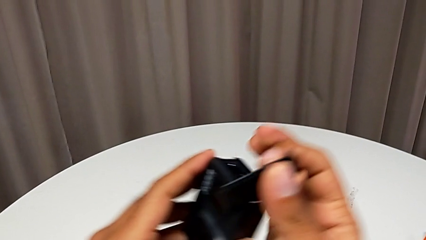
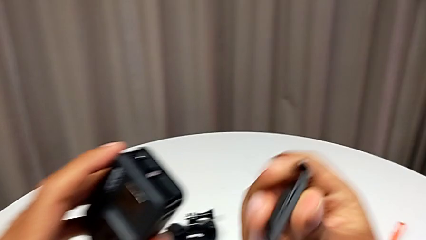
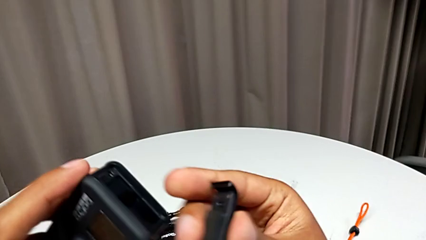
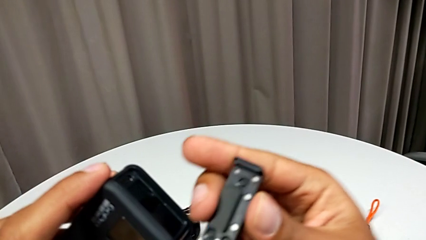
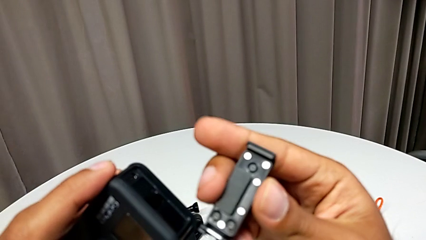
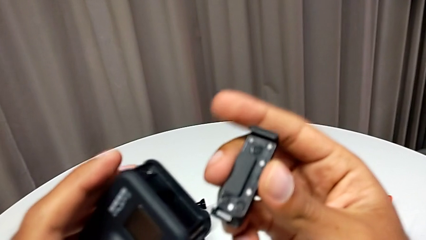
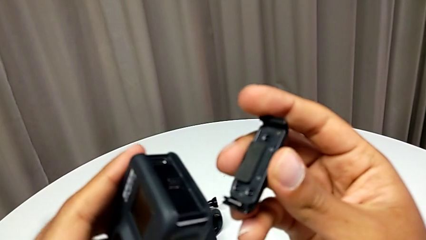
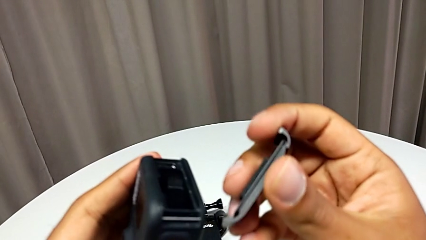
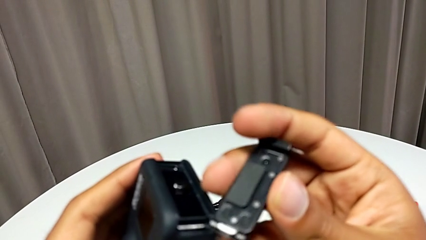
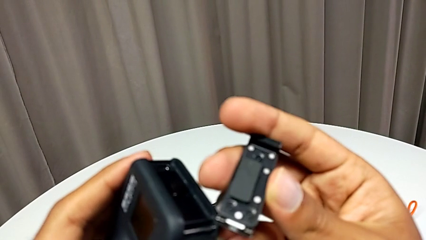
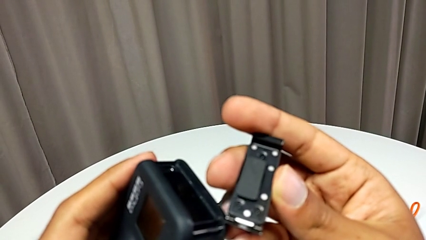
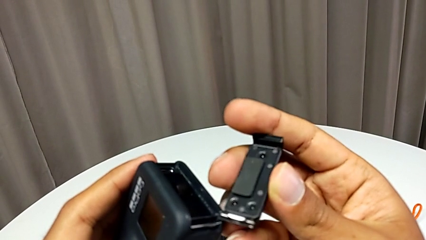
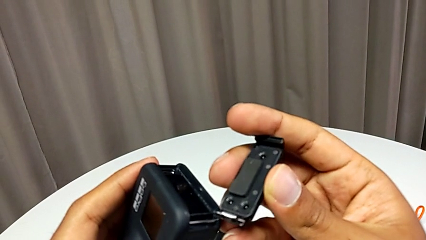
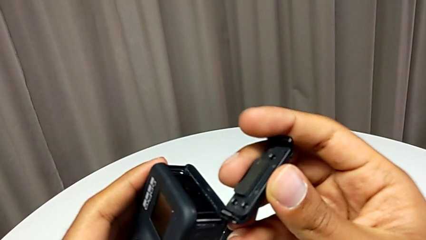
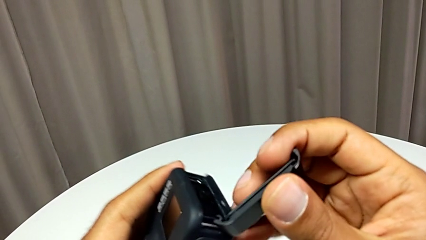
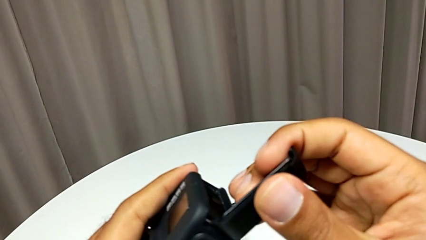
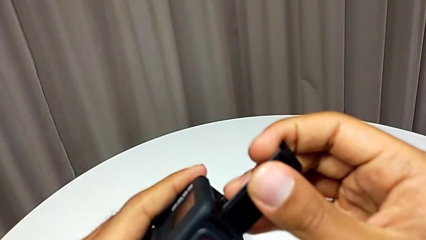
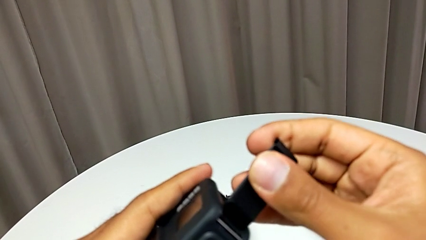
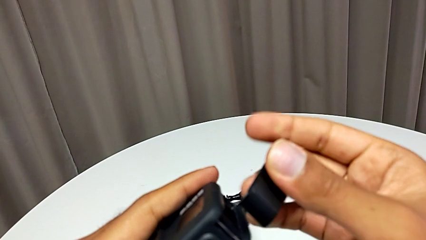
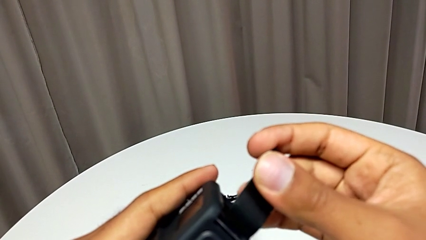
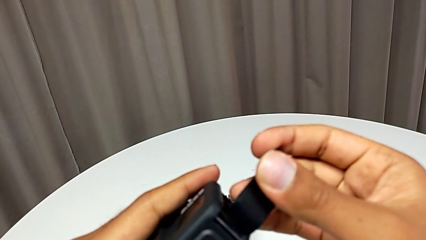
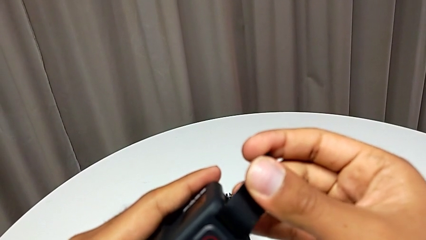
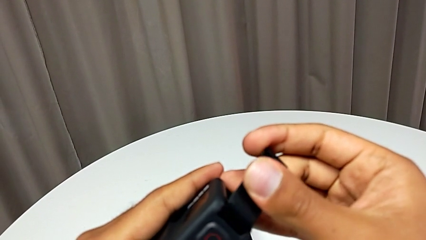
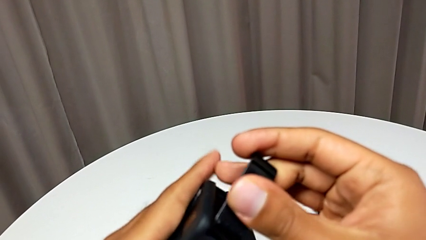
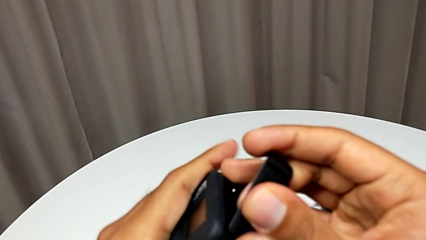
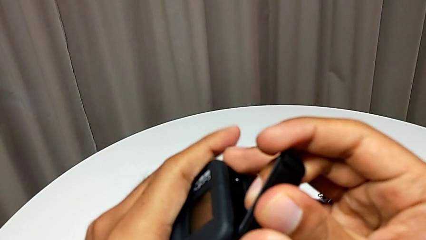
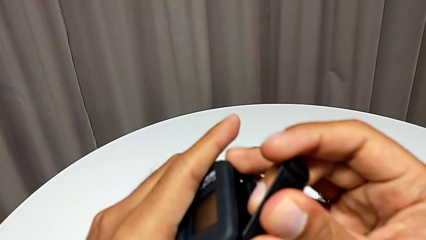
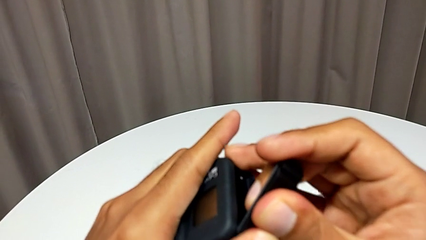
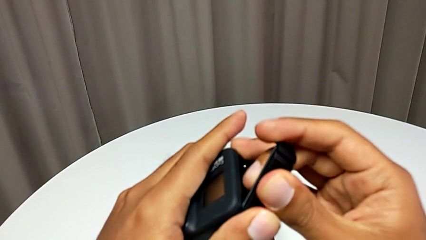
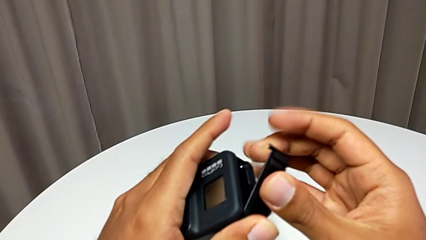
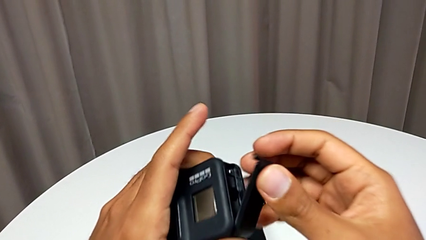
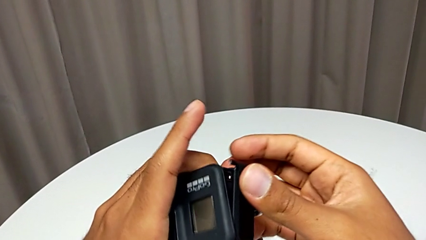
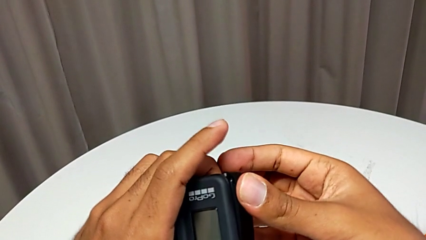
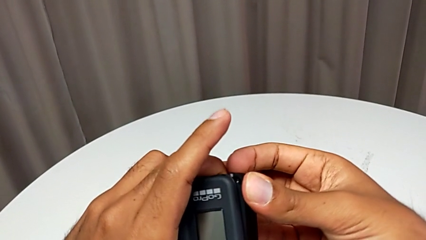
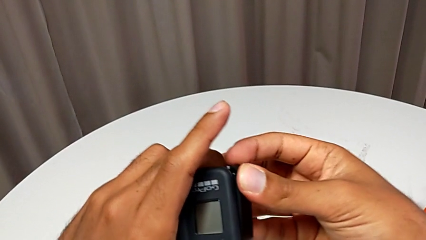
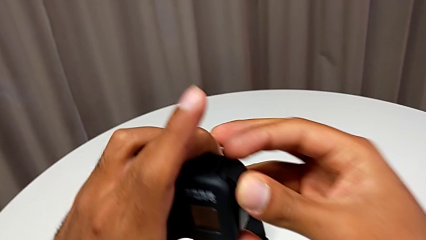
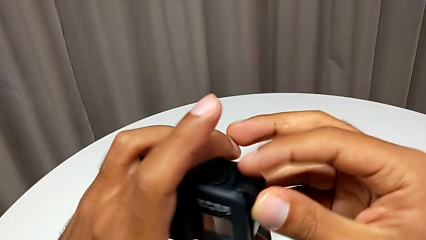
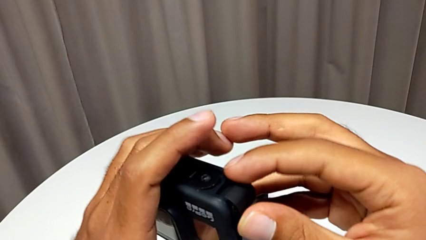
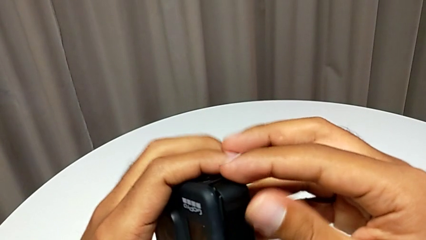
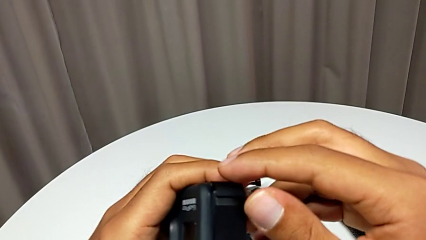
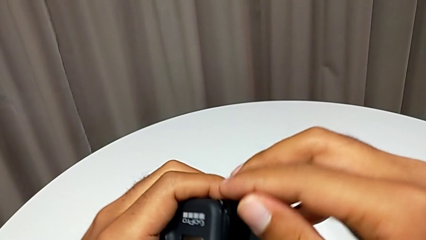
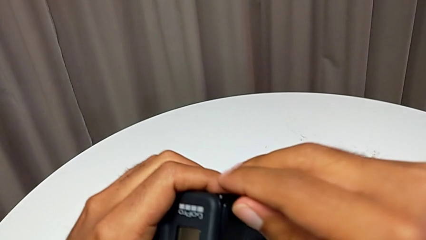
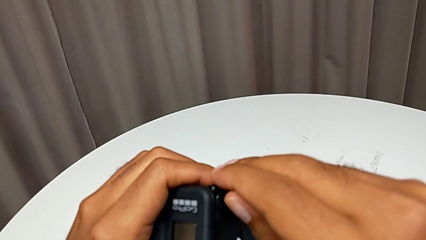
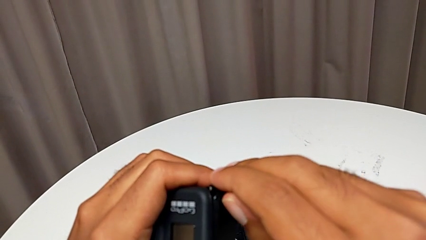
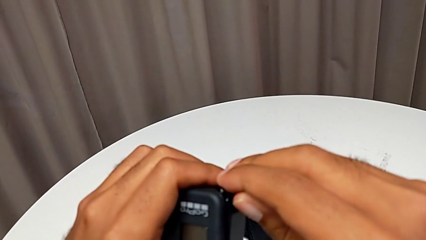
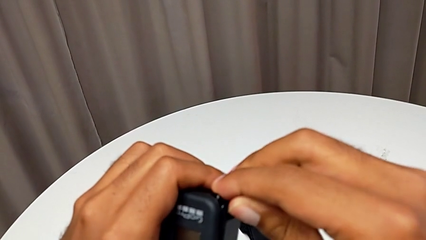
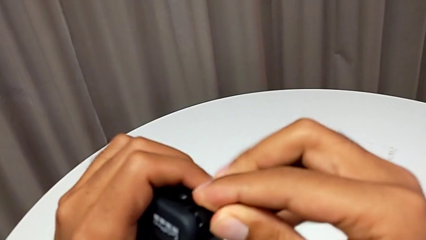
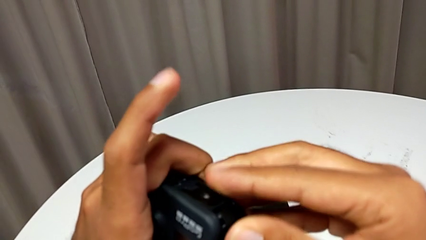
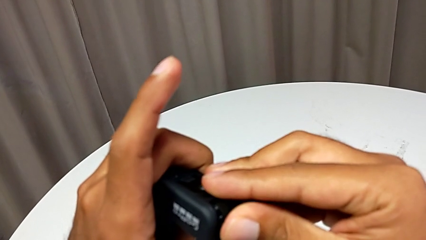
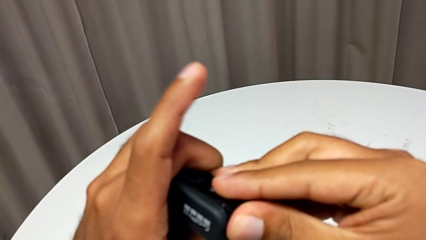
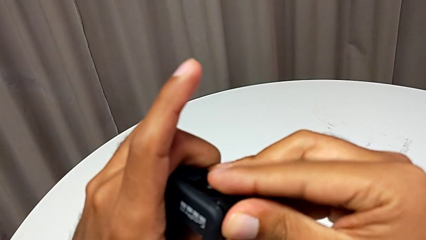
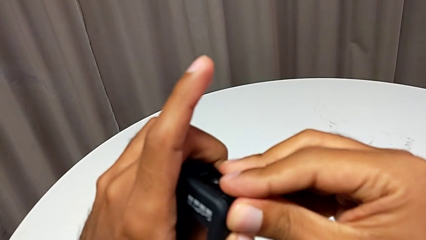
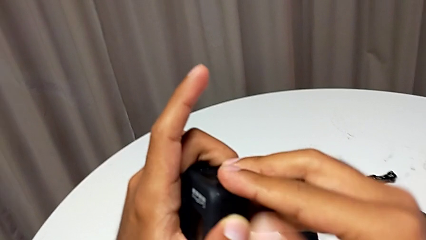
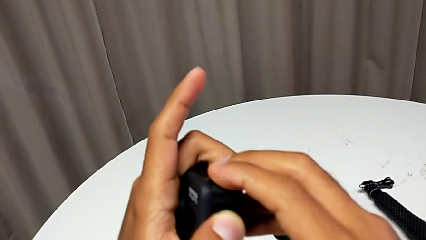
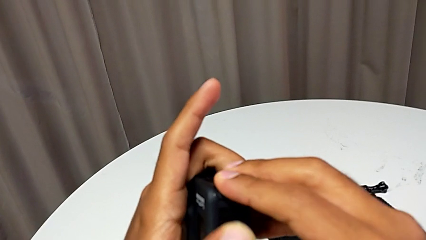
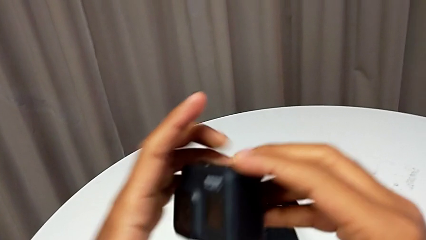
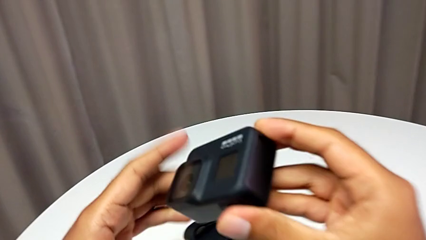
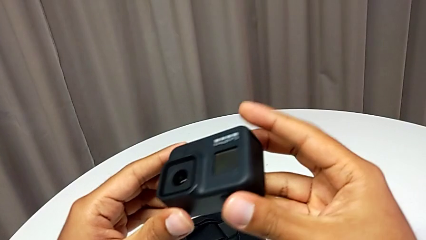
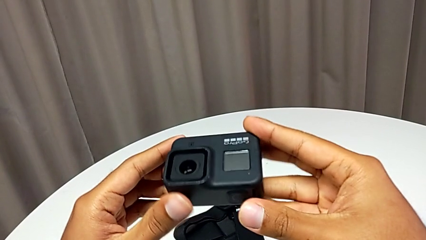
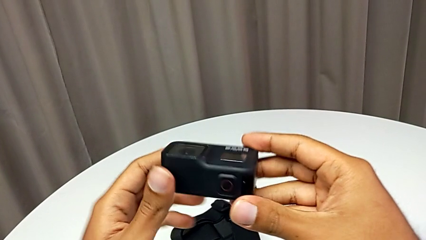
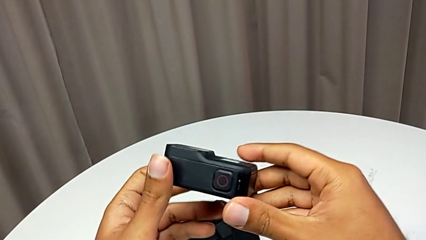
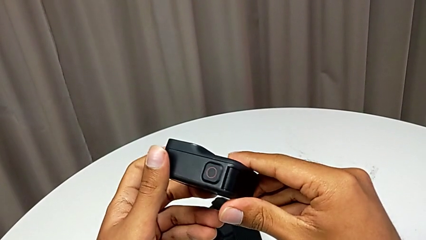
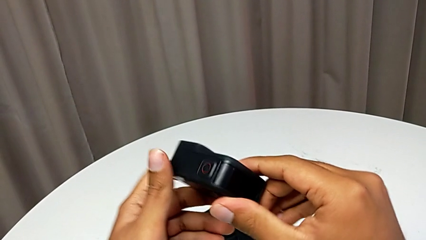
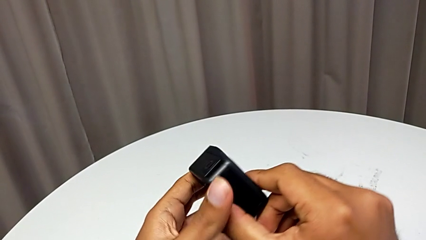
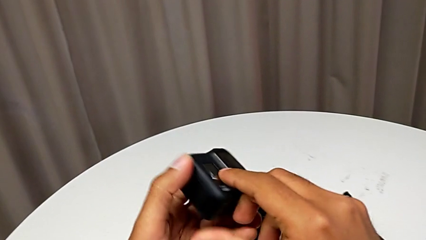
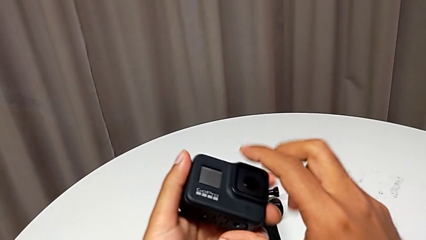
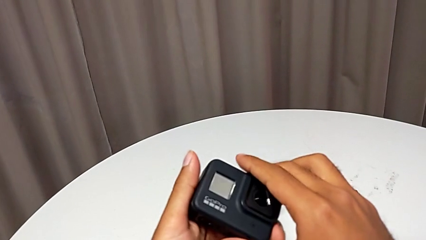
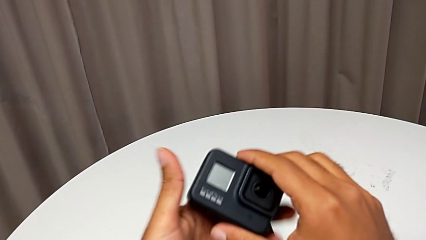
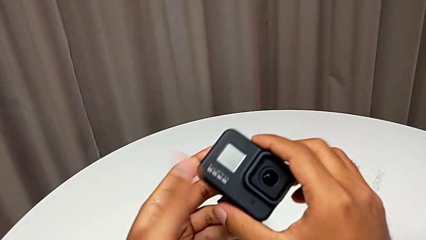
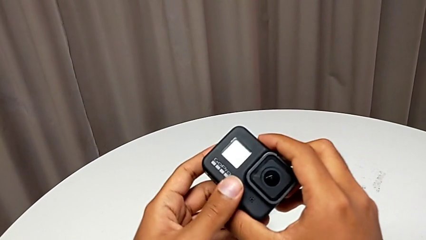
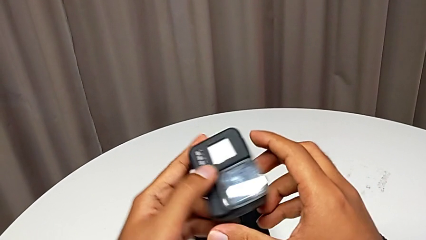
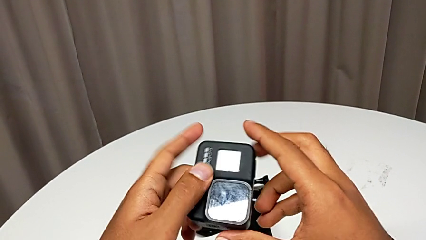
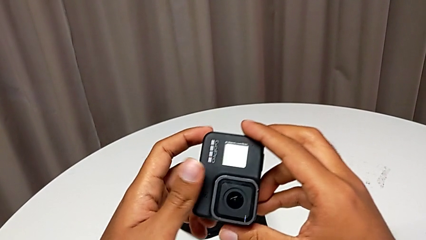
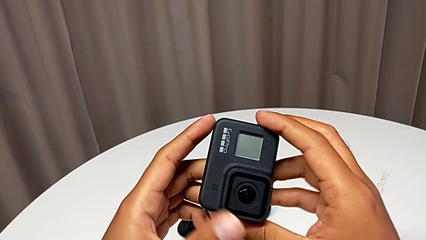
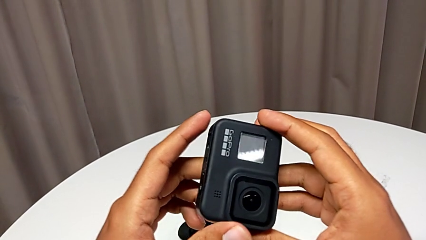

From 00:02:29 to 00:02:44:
The camera wearer is changing the SD card. They keep placing the battery door and close the battery door.

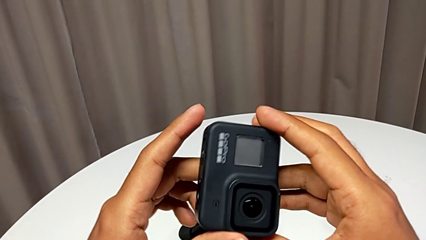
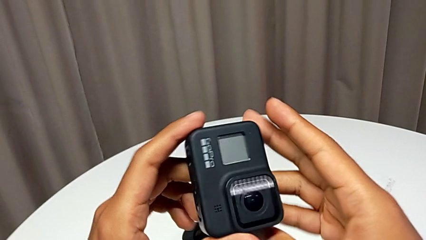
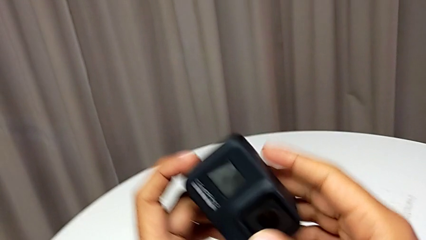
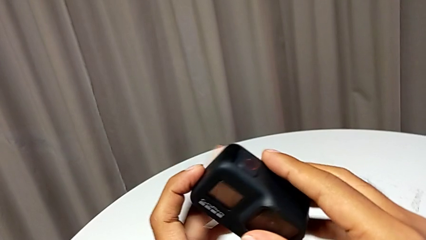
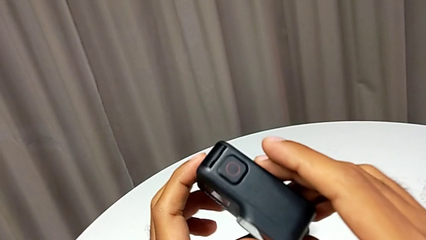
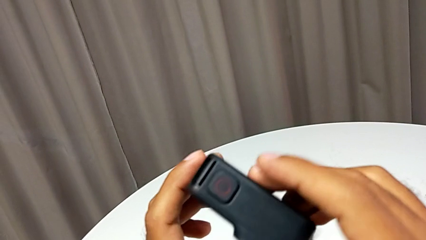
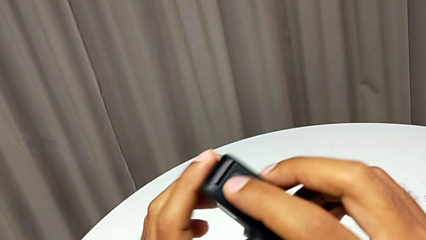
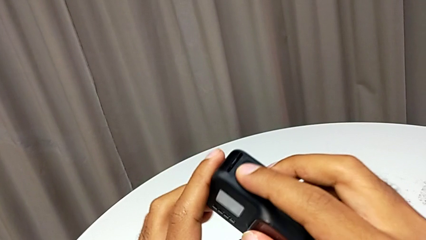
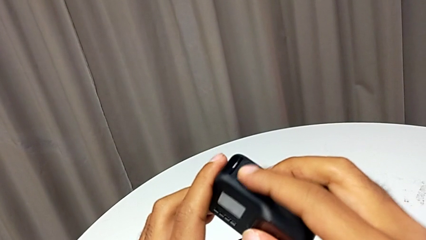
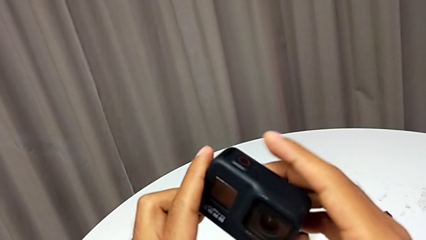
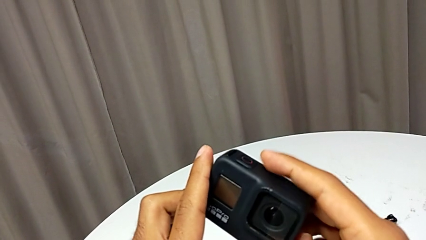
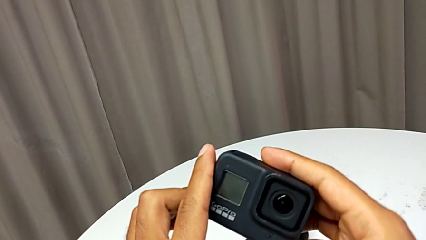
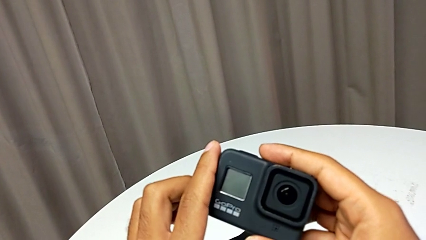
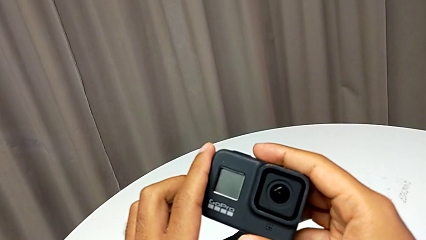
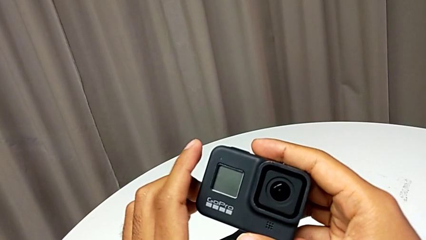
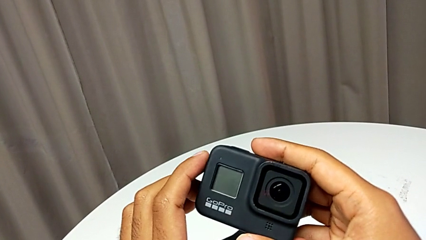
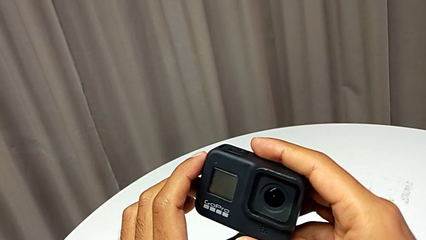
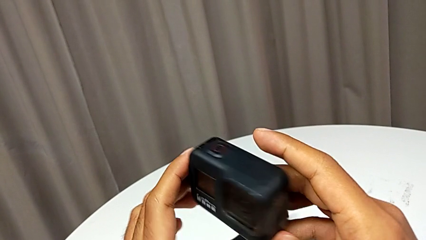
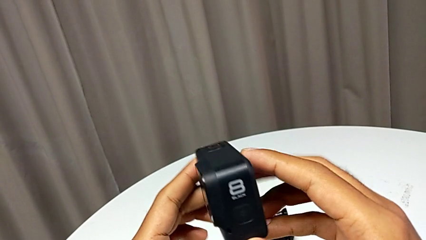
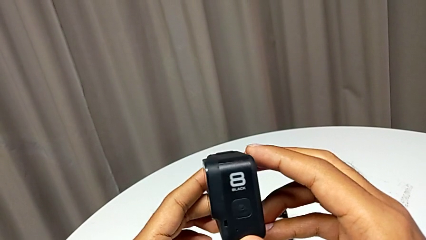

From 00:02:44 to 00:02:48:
The camera wearer is turning on the GoPro. They begin to turn on the GoPro.
